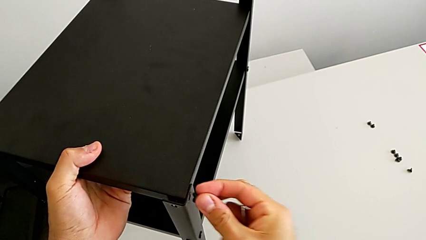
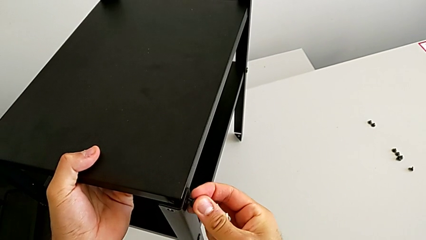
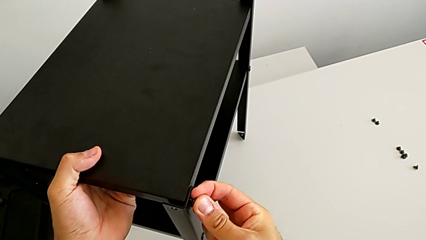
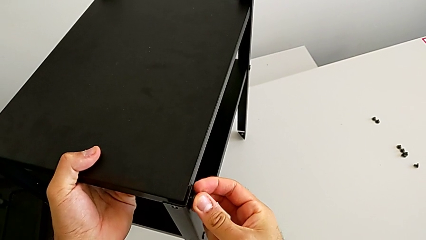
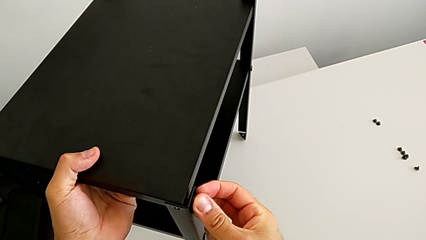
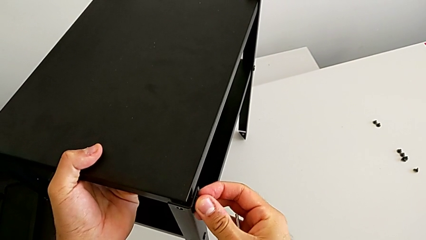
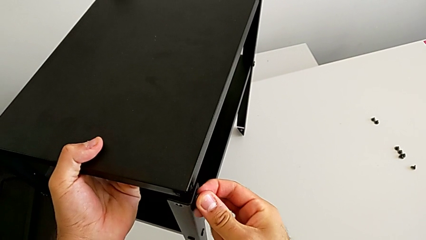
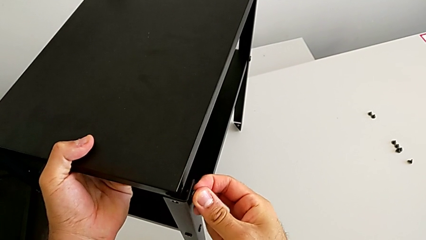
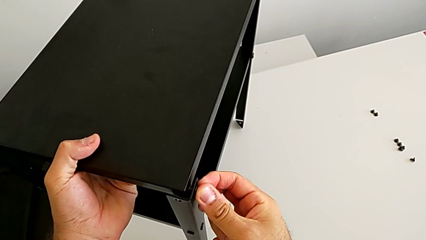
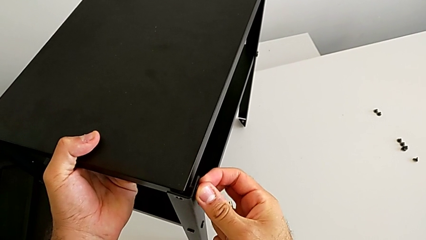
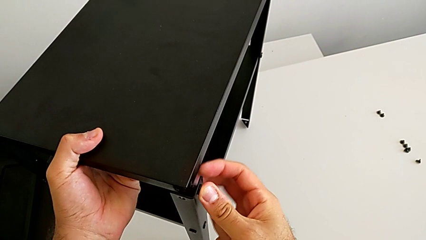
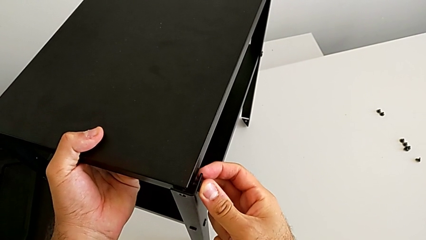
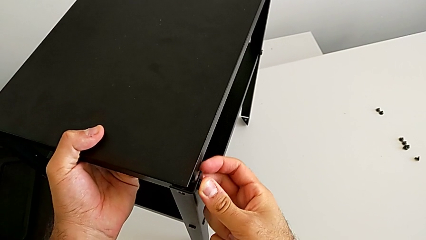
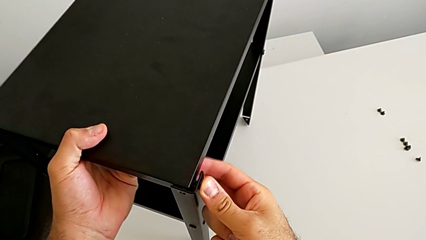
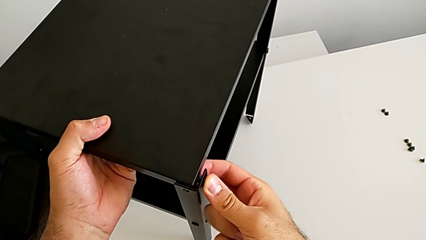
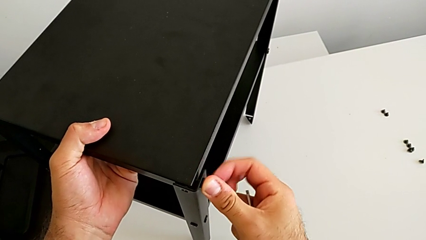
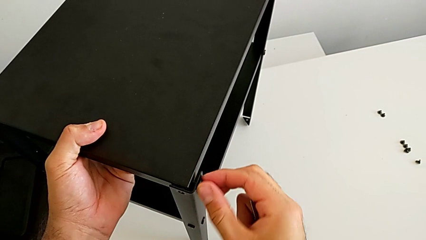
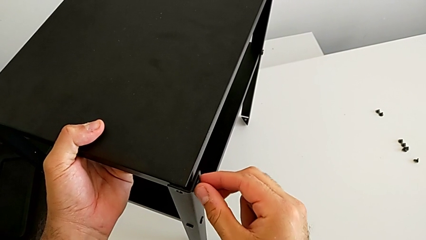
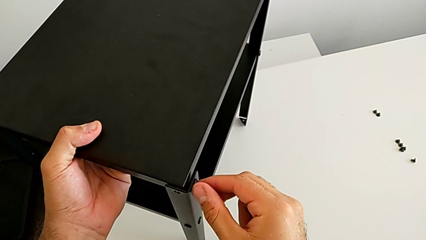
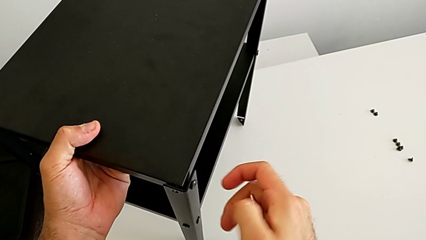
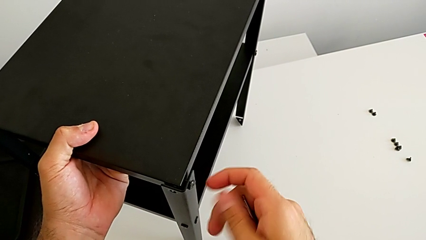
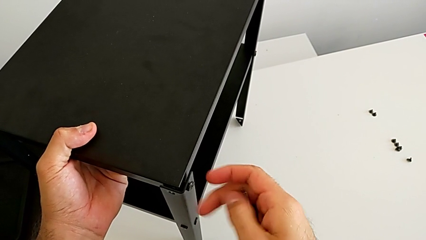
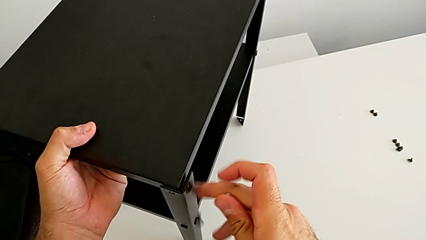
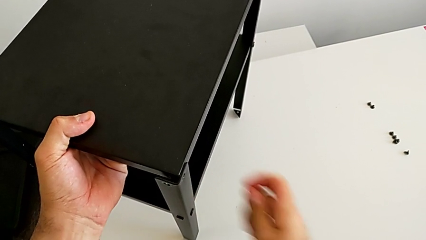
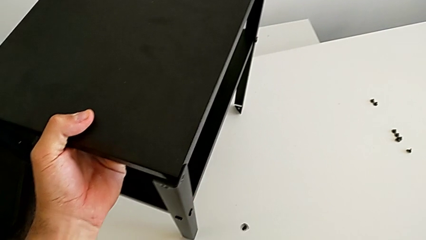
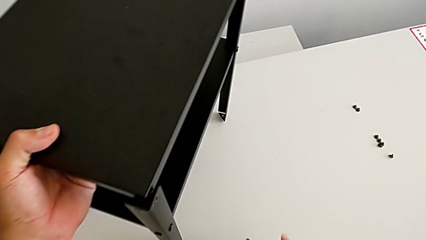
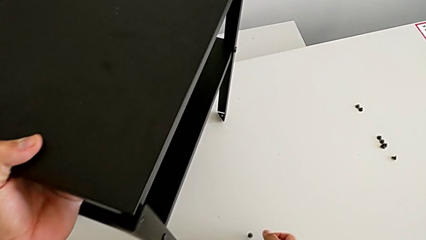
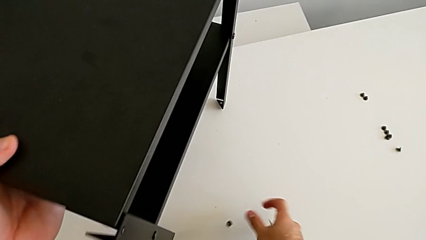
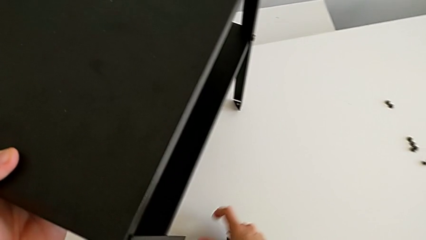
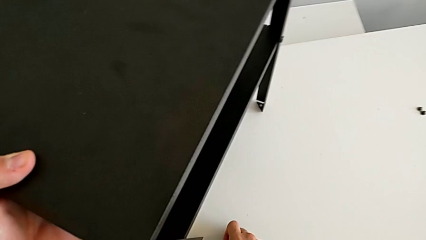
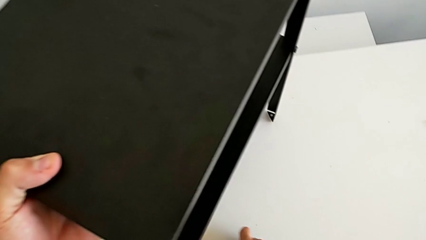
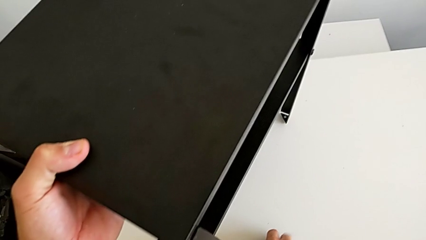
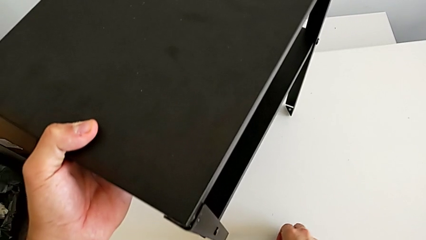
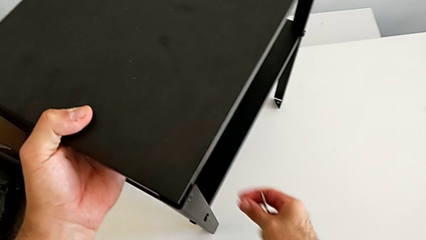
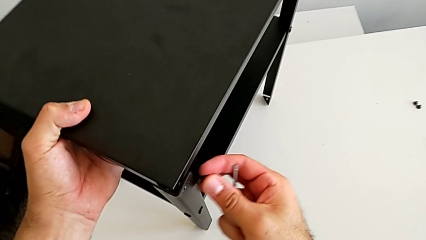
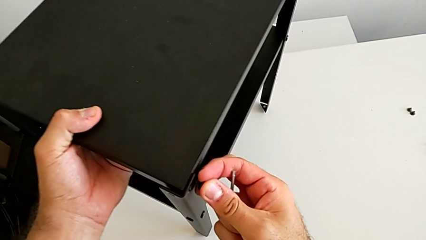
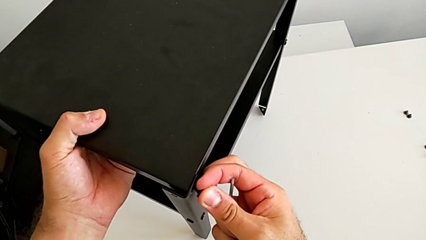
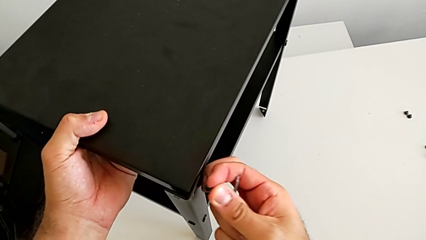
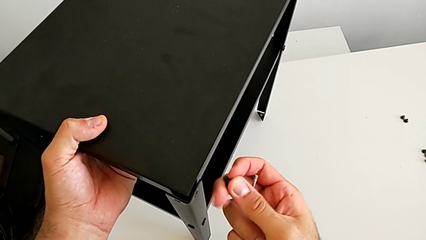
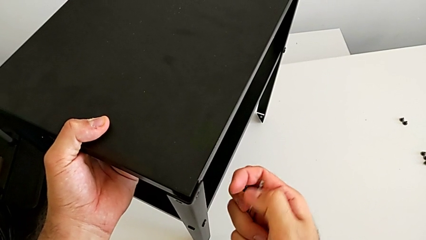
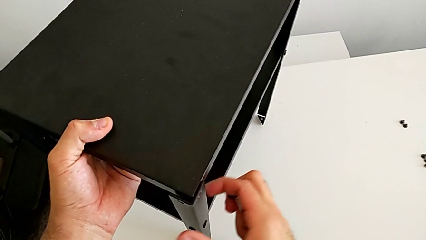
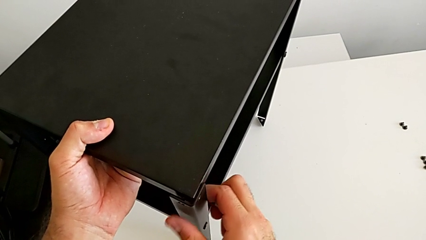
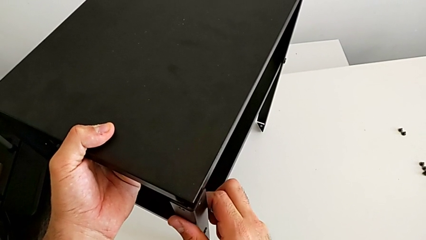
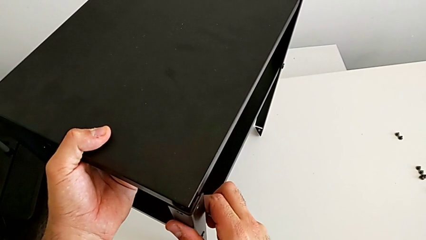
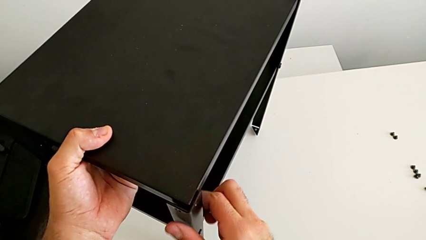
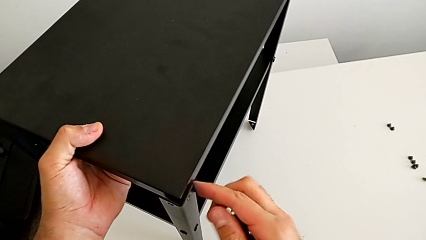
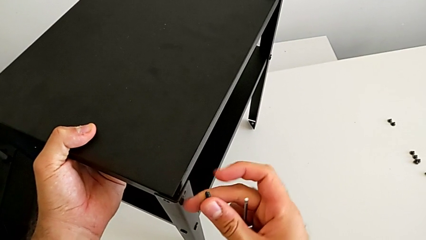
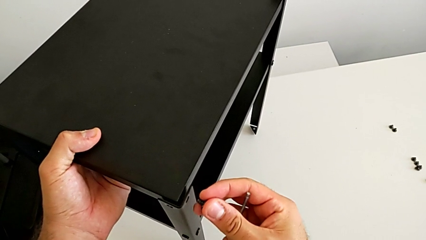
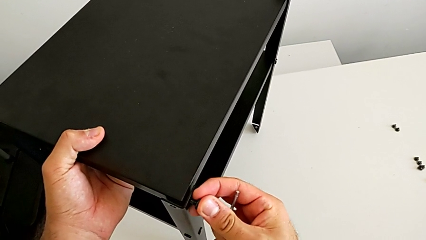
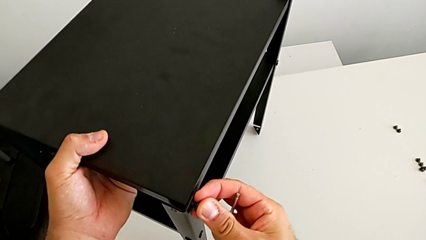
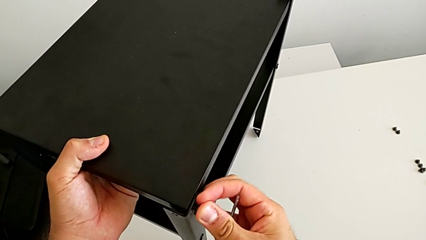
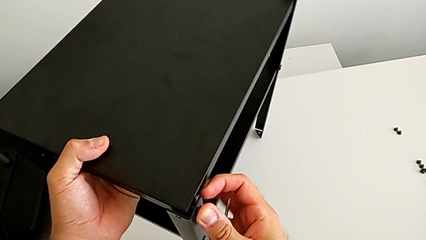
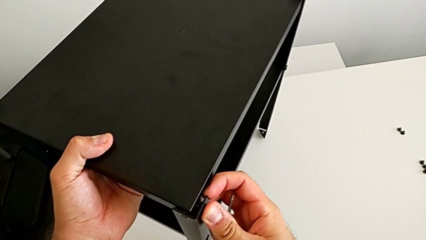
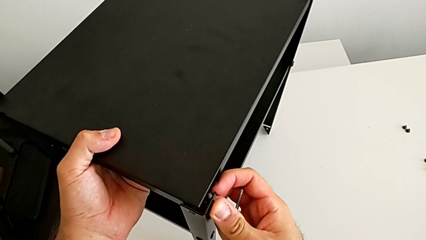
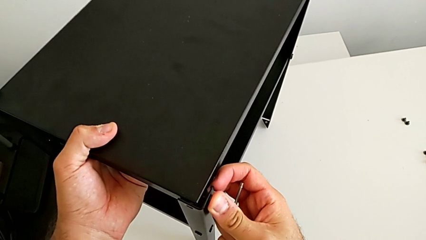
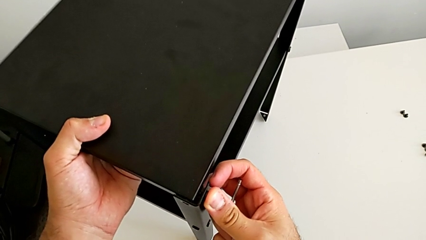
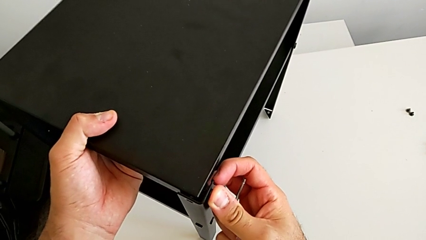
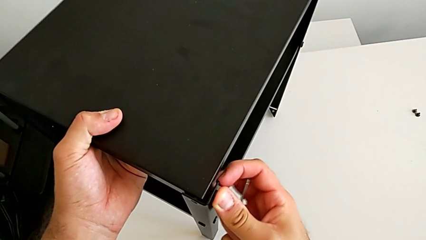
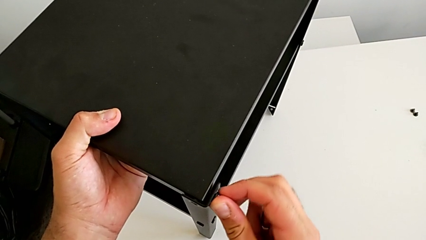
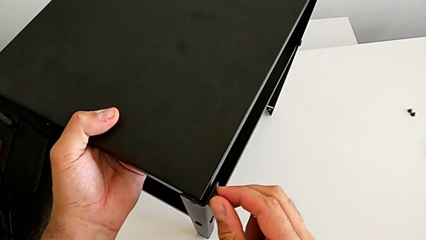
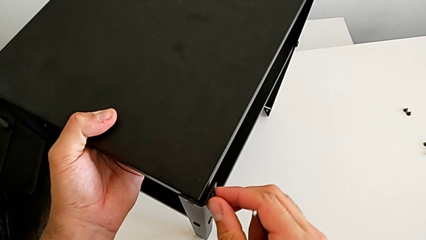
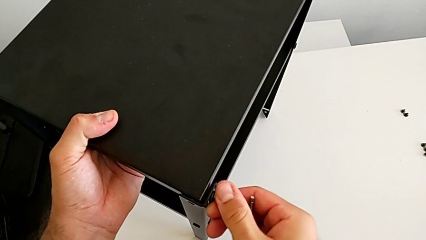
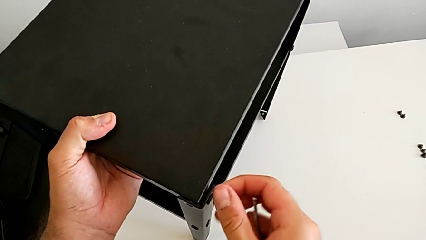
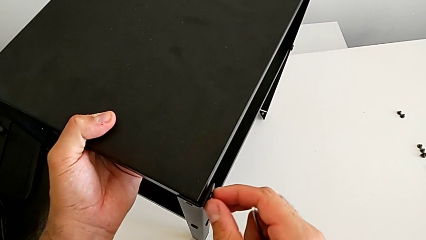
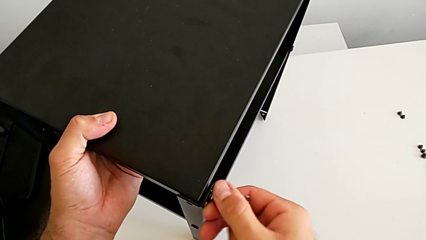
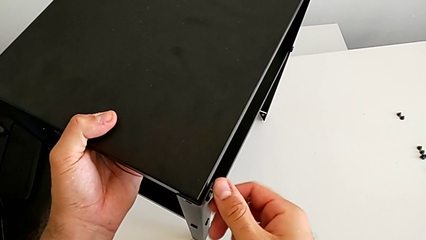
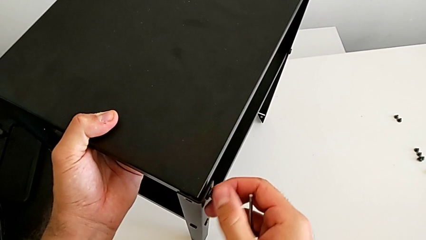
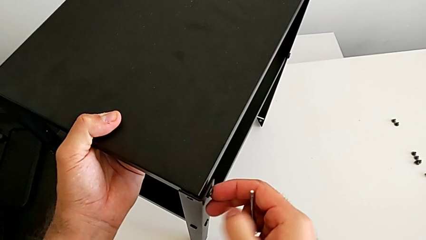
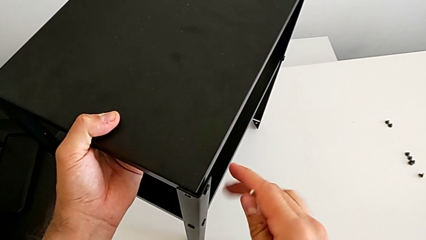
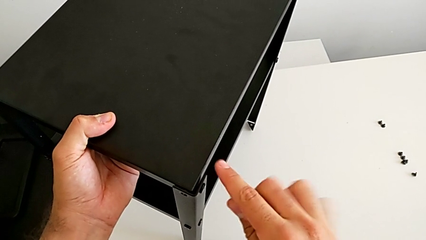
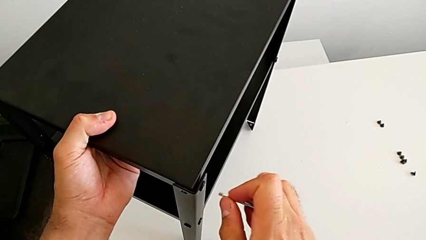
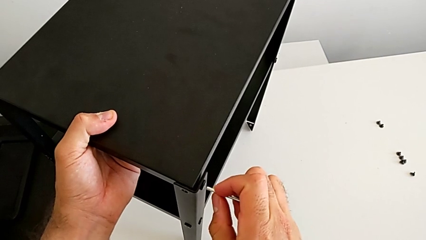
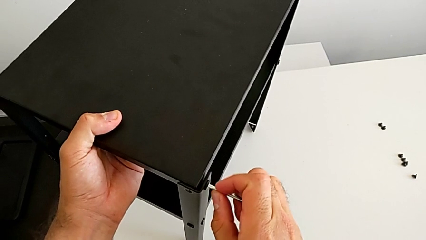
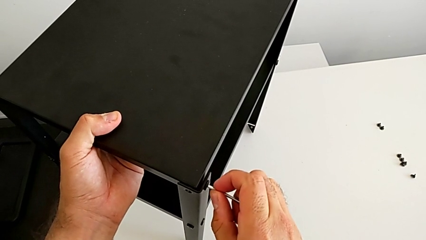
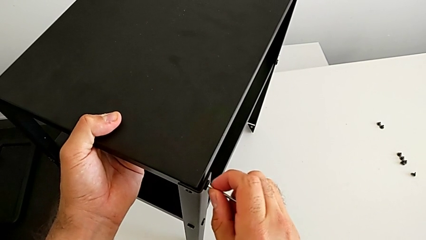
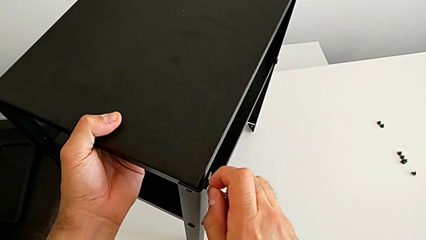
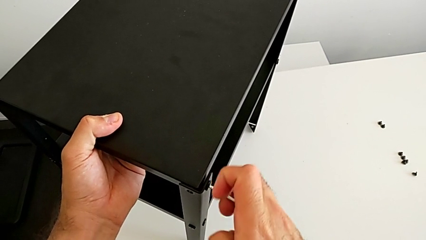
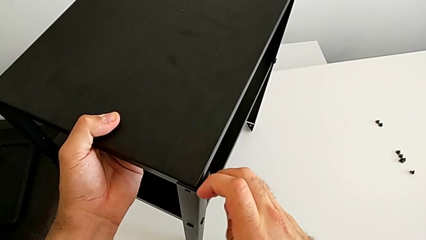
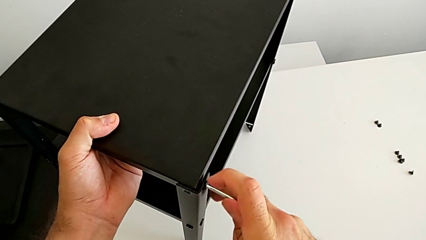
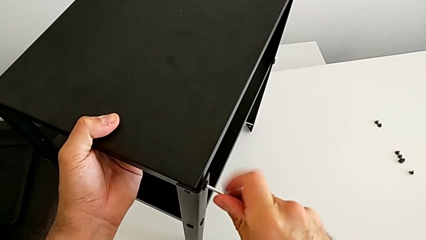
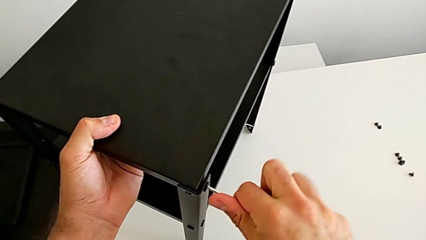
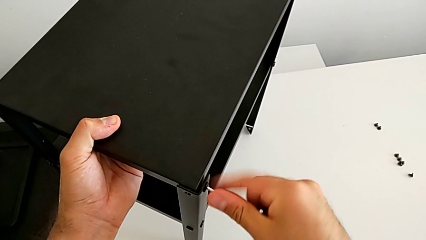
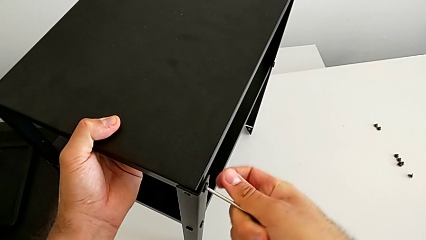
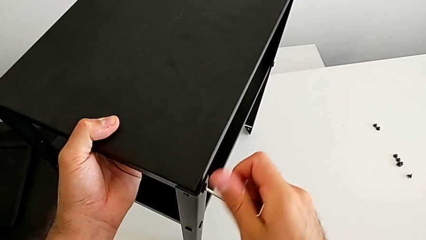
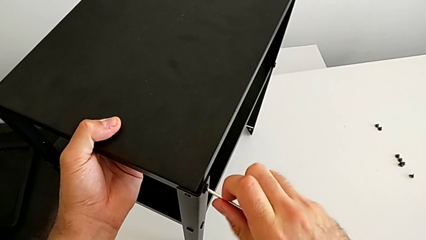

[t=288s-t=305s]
The camera wearer is placing the top tray. They insert the hex socket head, wrongly drop it, grab the hex socket head, align the leg, insert the hex socket head, screw it, insert the Allen wrench and begin to screw the hex socket head.
